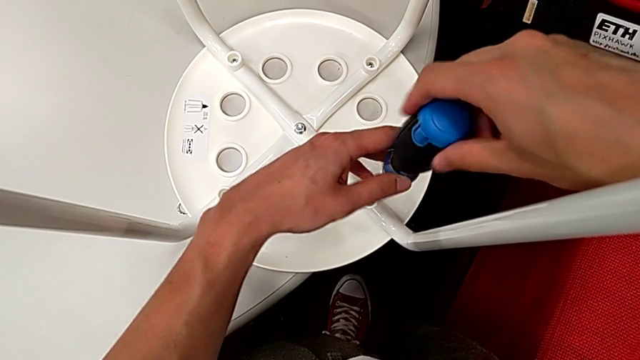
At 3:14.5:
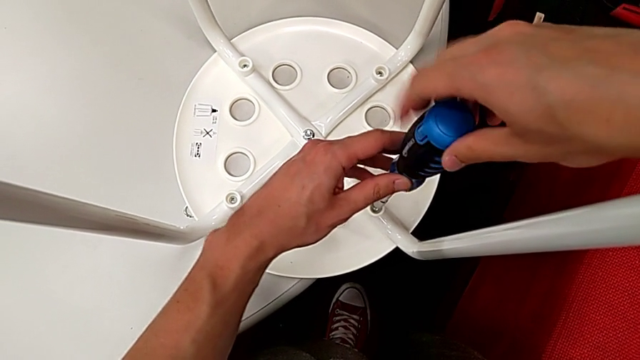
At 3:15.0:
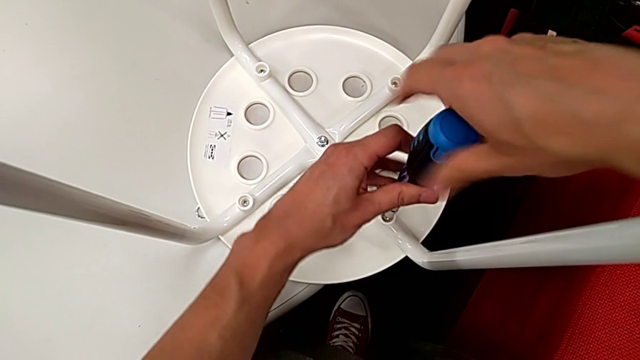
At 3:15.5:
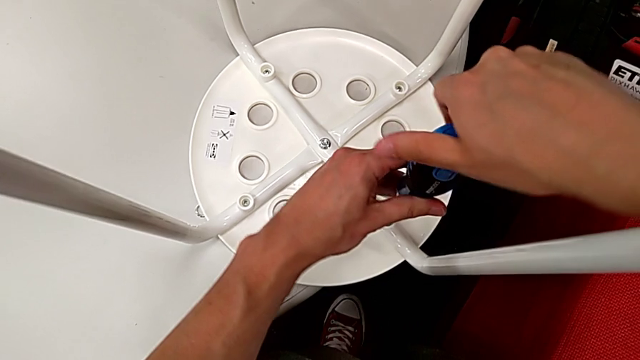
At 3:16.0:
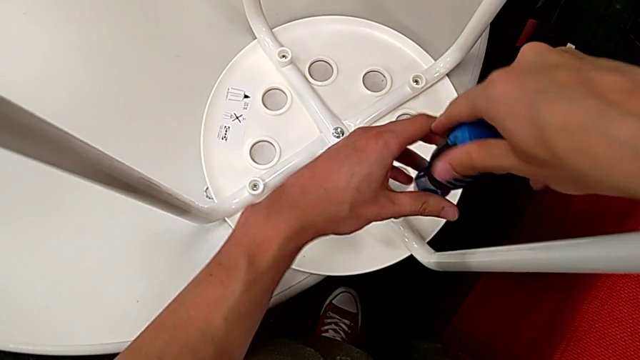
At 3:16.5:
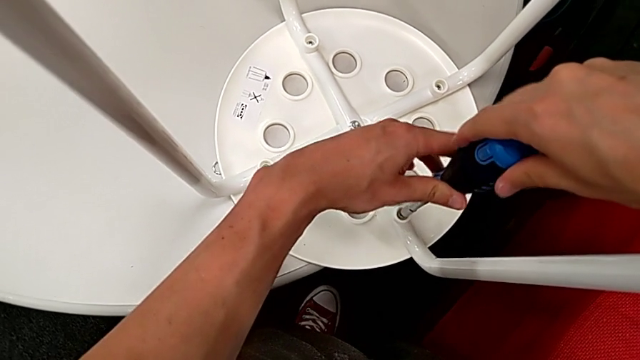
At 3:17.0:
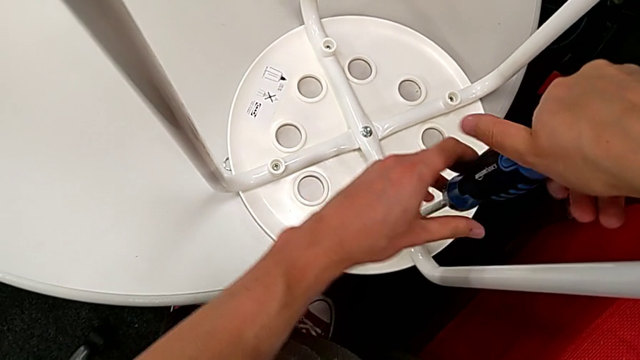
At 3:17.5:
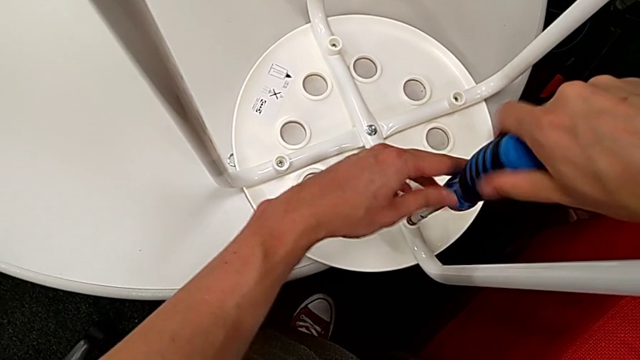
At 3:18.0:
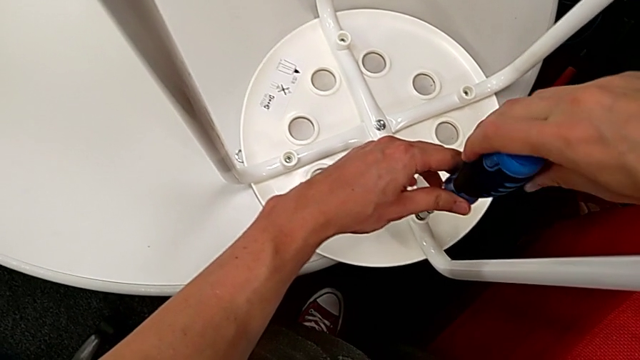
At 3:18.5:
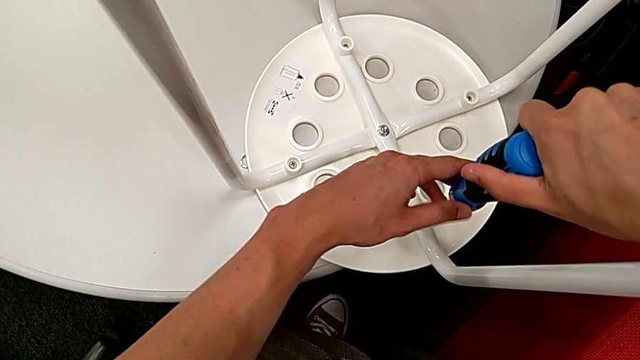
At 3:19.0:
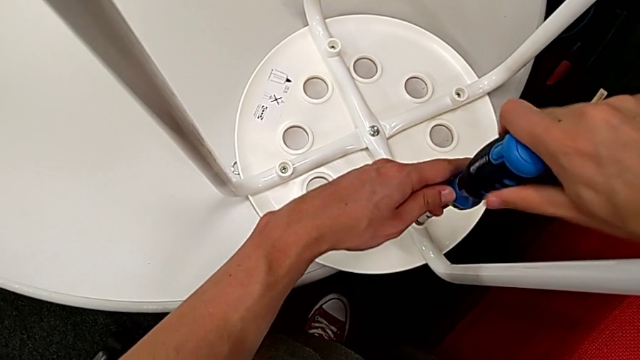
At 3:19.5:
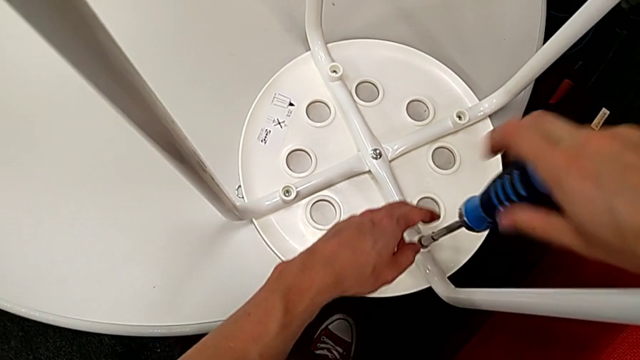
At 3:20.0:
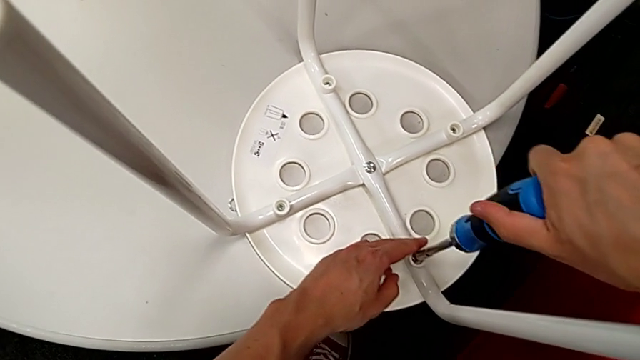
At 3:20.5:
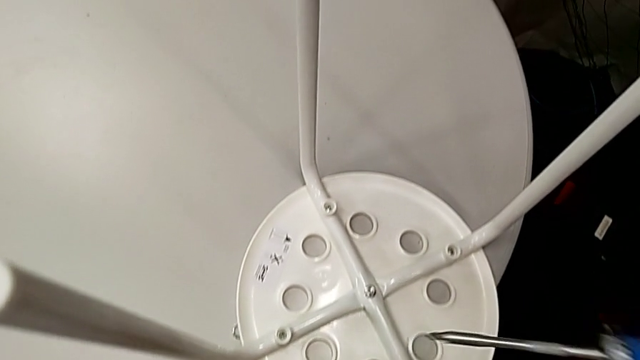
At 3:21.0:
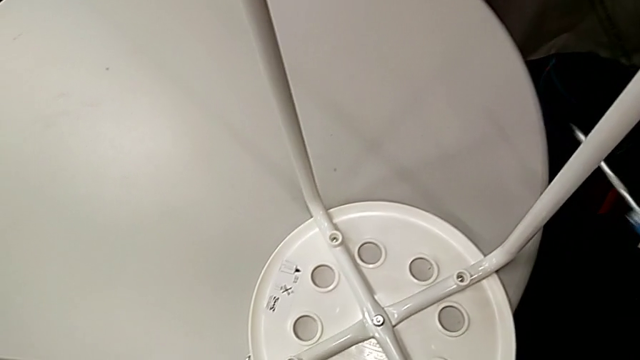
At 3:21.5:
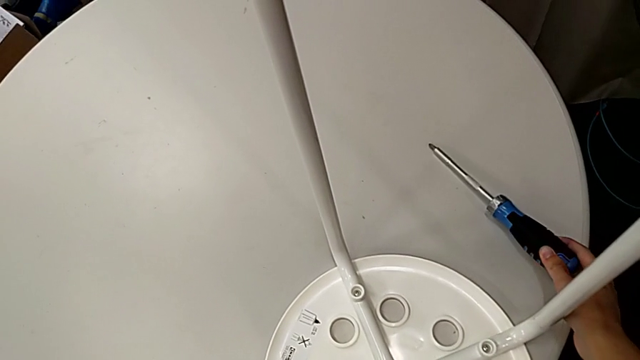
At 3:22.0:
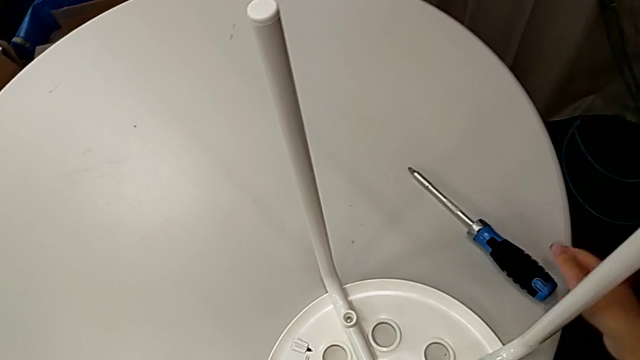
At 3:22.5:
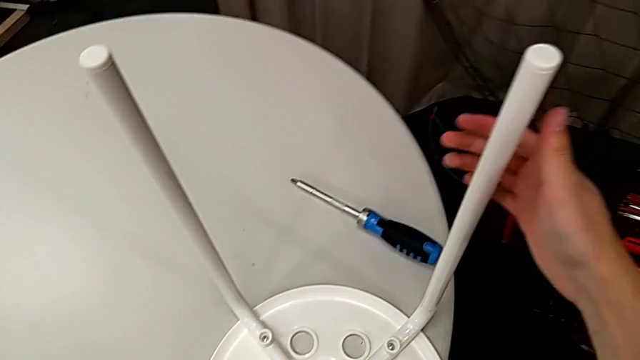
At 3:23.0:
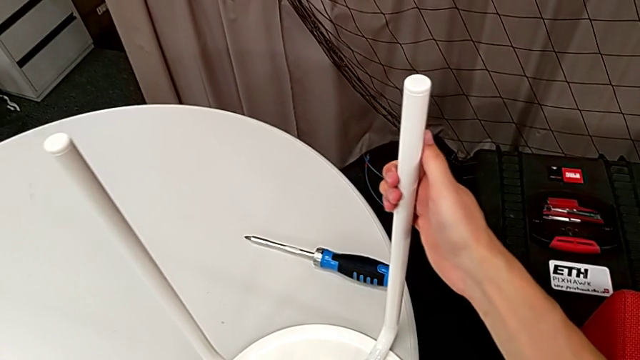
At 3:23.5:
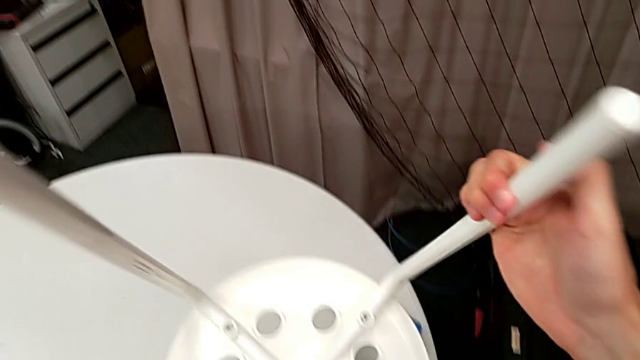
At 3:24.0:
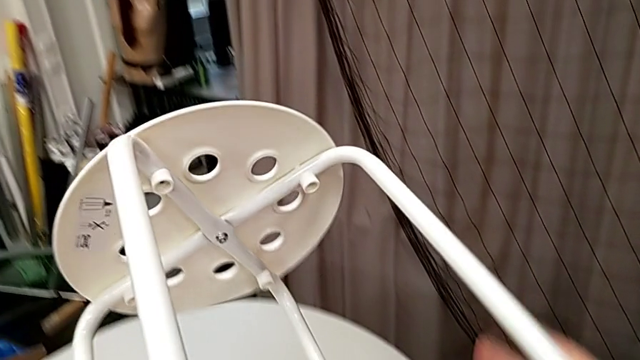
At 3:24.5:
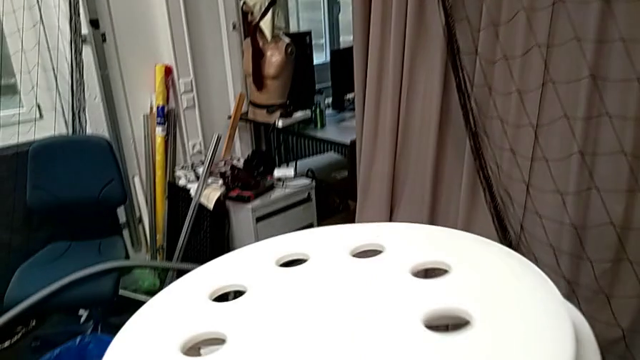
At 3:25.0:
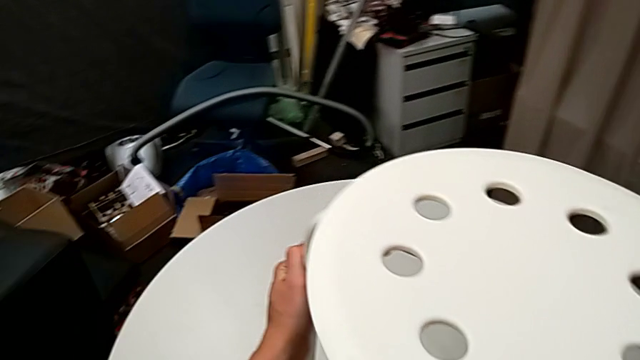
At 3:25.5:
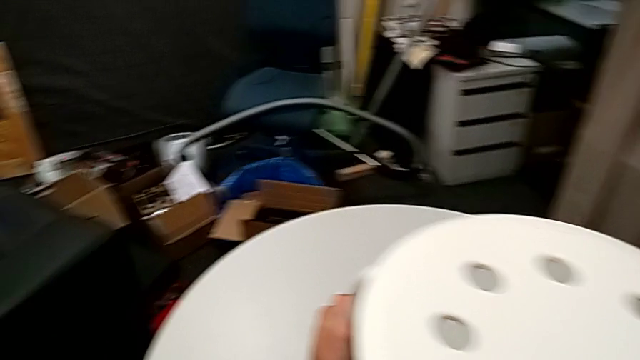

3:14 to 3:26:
The camera wearer is using the screwdriver to screw four screws. They screw the screw, withdraw the screwdriver, place it and rotate the stool.
